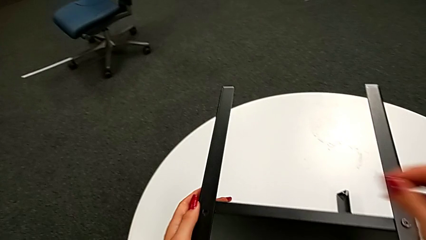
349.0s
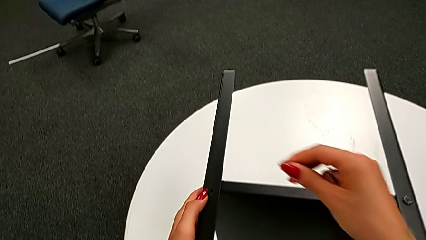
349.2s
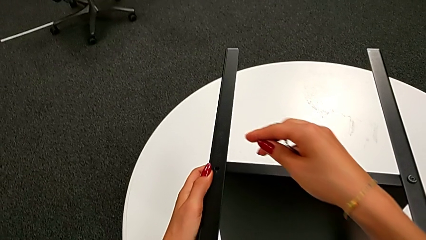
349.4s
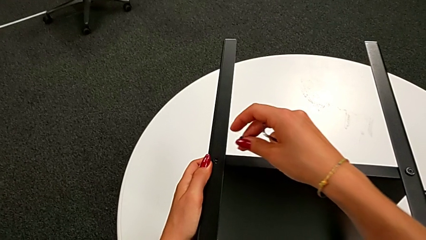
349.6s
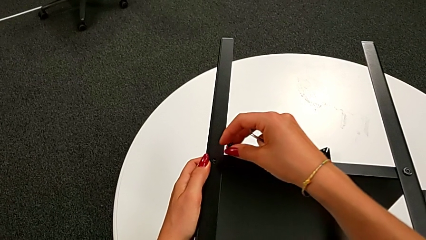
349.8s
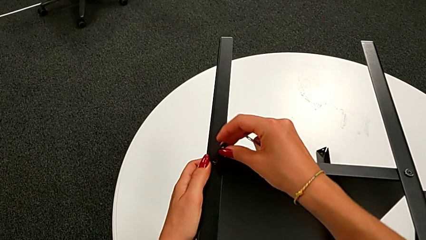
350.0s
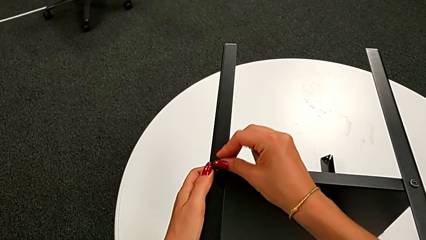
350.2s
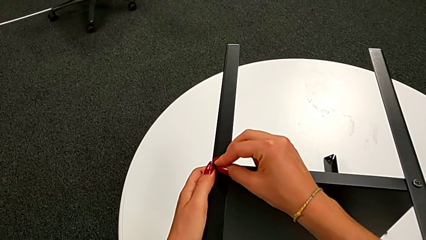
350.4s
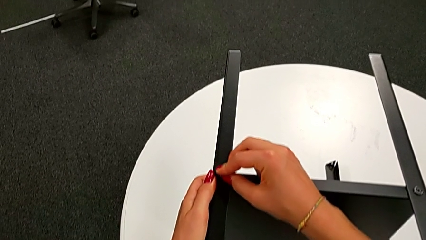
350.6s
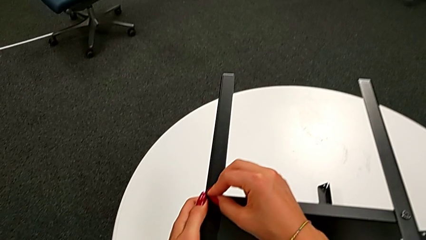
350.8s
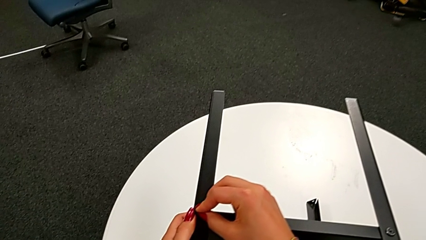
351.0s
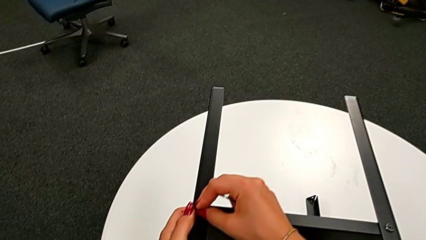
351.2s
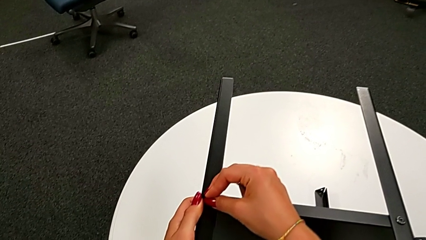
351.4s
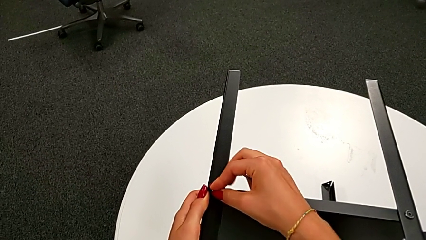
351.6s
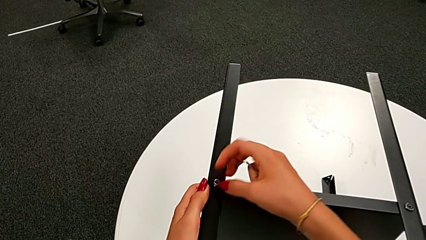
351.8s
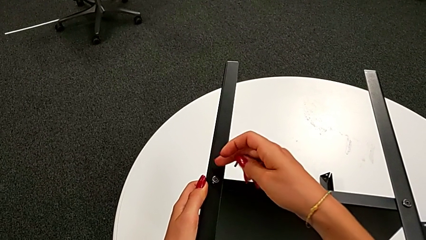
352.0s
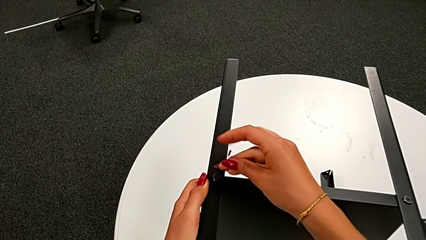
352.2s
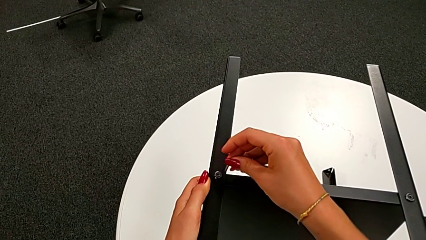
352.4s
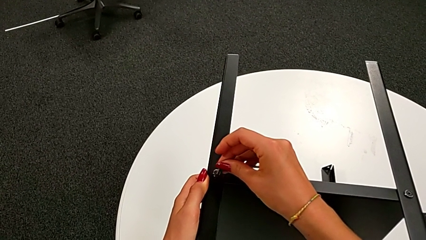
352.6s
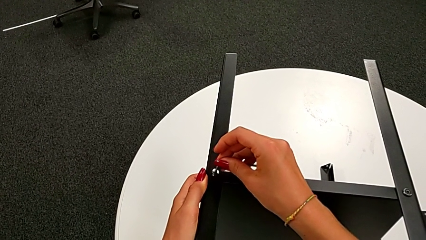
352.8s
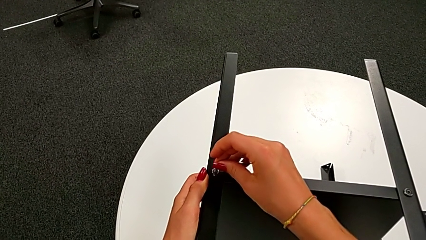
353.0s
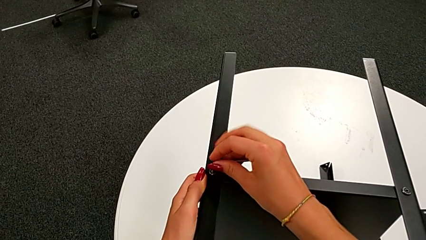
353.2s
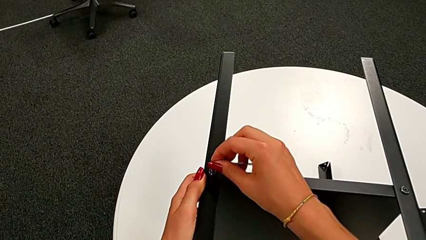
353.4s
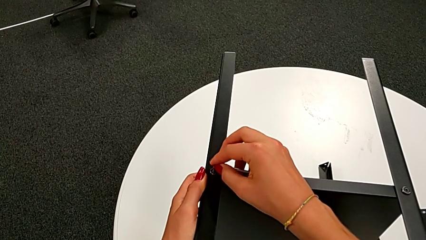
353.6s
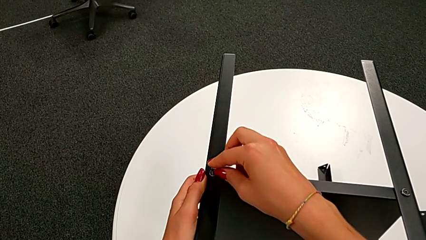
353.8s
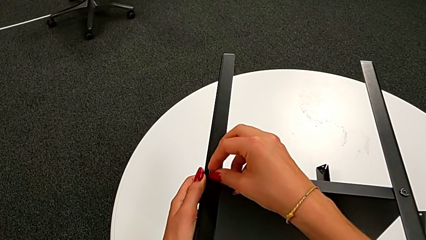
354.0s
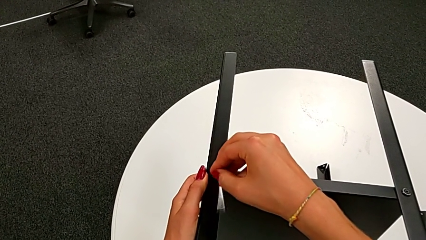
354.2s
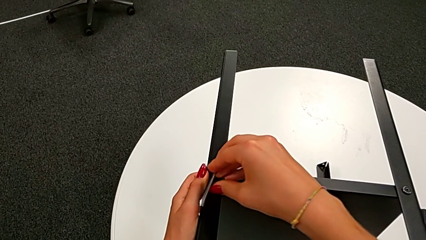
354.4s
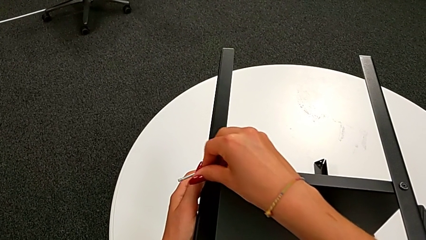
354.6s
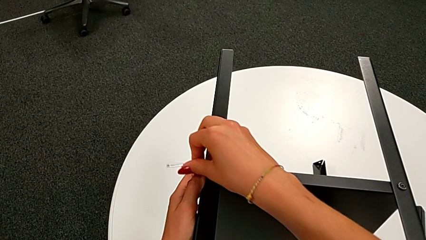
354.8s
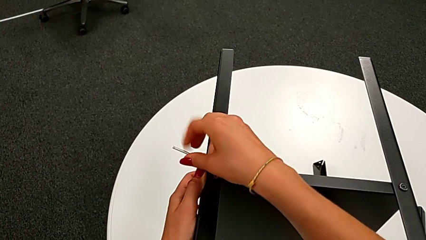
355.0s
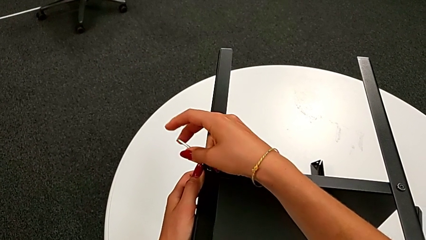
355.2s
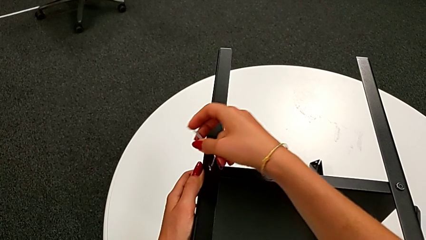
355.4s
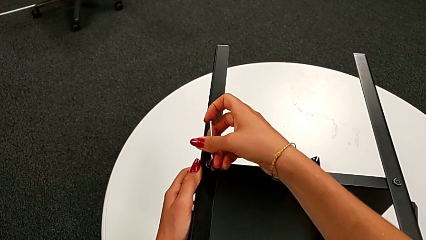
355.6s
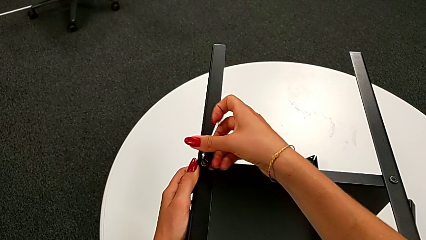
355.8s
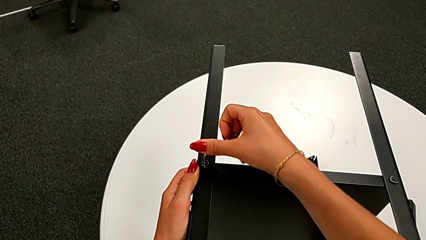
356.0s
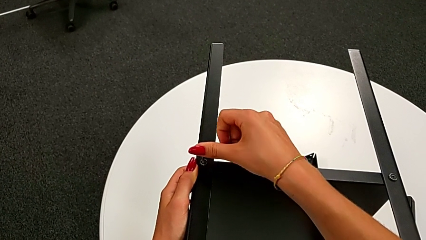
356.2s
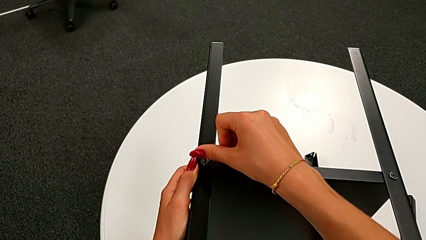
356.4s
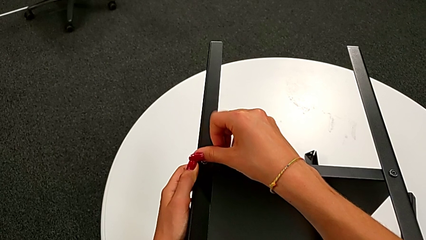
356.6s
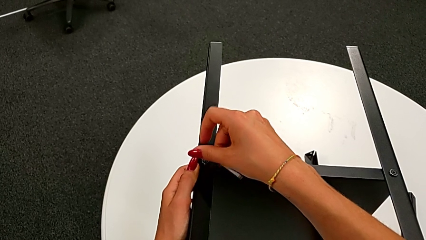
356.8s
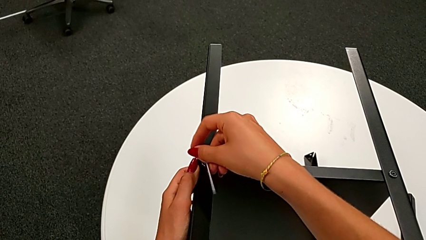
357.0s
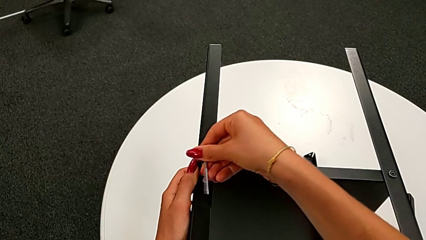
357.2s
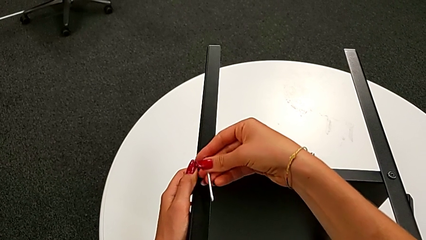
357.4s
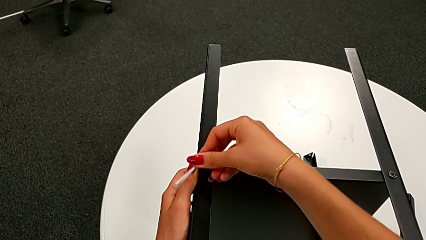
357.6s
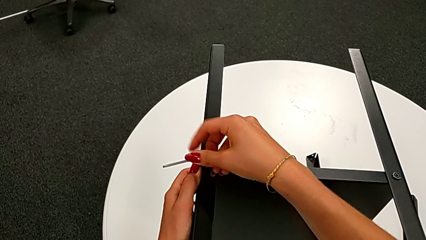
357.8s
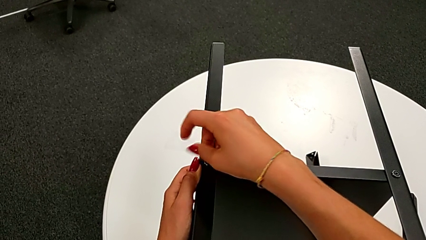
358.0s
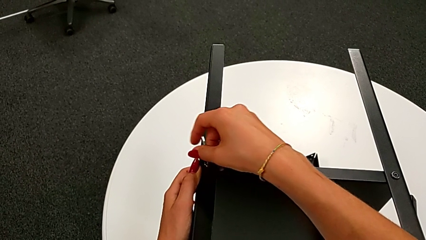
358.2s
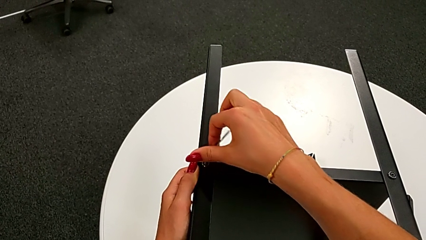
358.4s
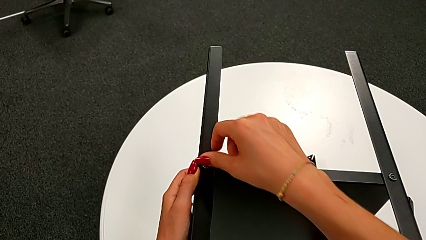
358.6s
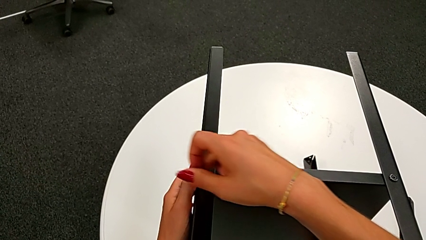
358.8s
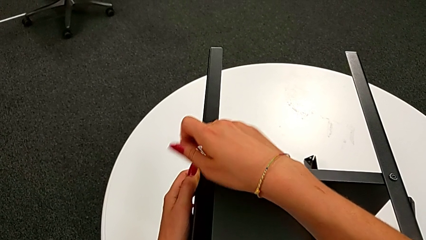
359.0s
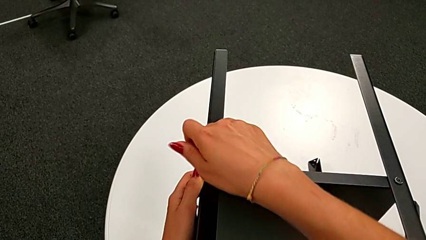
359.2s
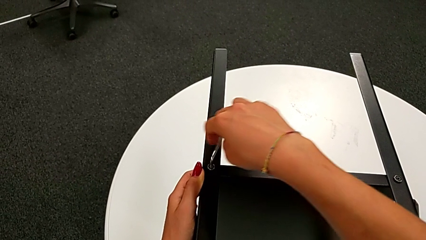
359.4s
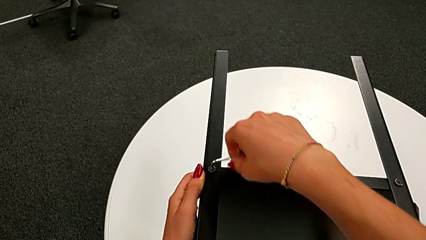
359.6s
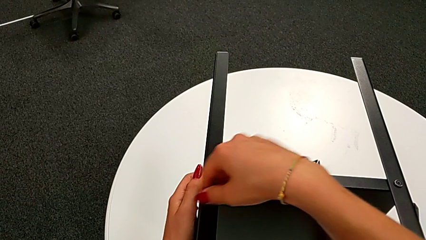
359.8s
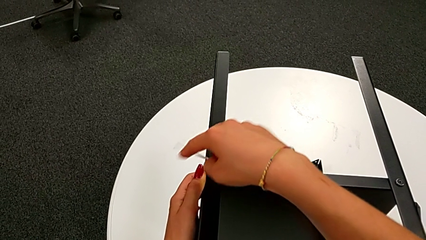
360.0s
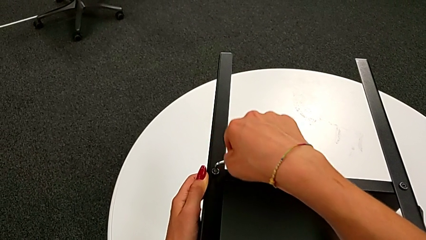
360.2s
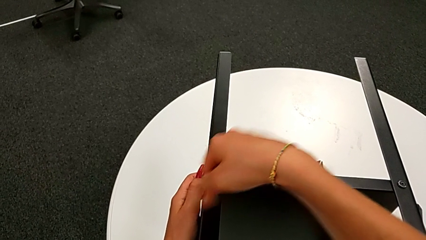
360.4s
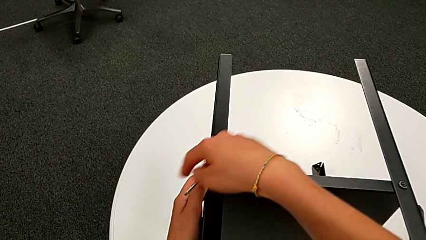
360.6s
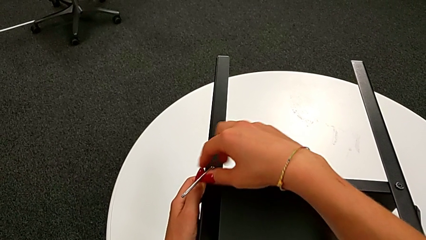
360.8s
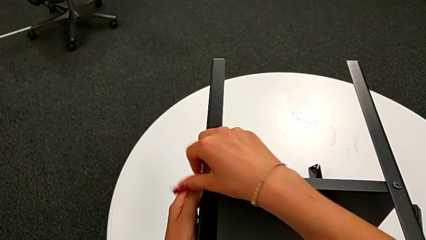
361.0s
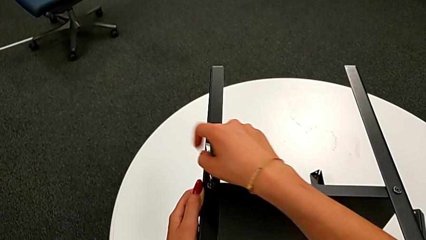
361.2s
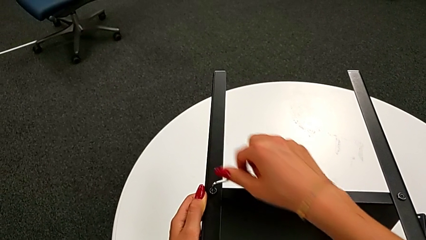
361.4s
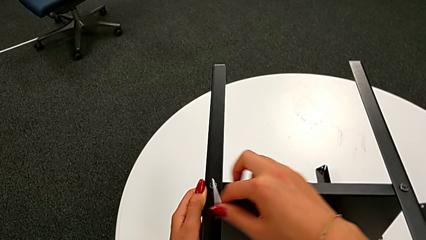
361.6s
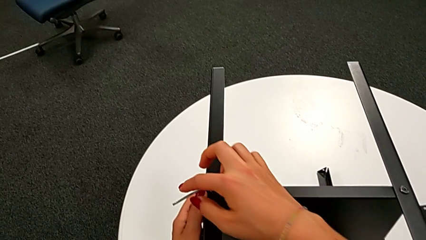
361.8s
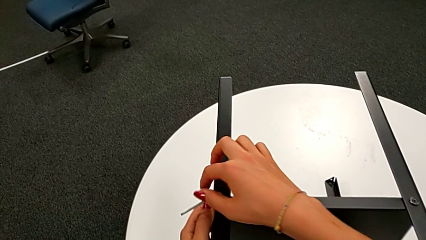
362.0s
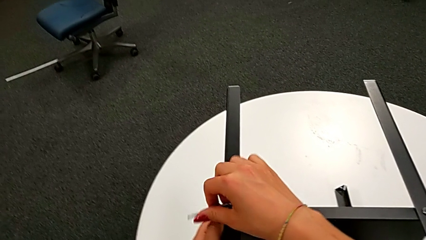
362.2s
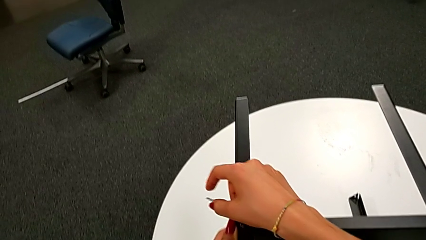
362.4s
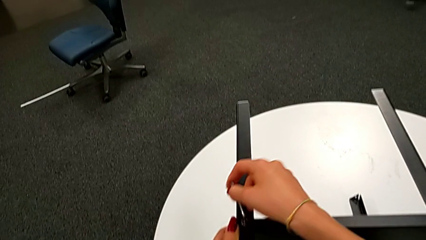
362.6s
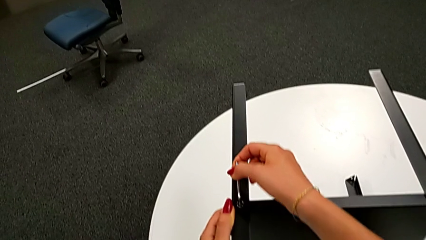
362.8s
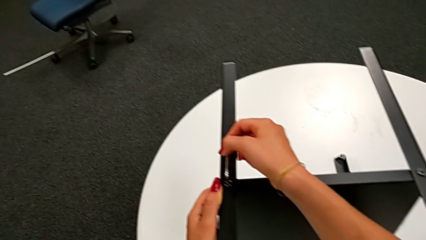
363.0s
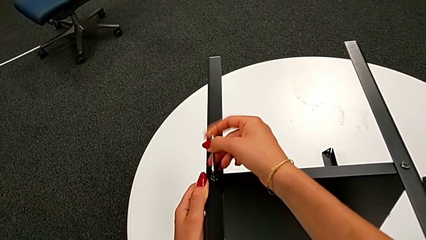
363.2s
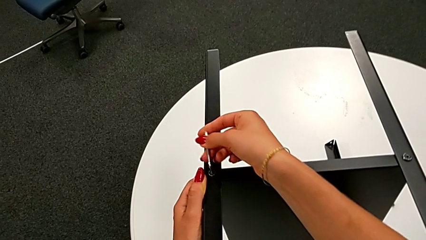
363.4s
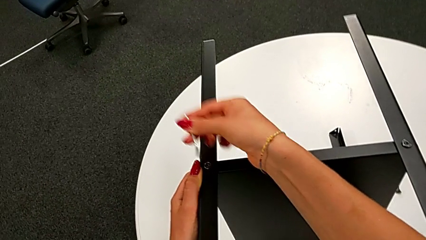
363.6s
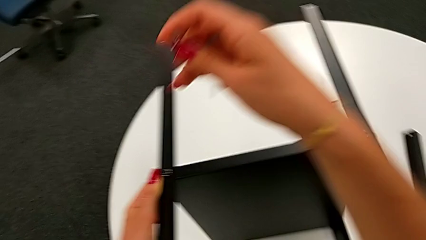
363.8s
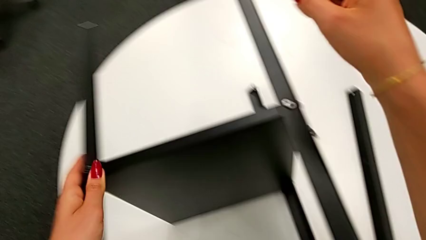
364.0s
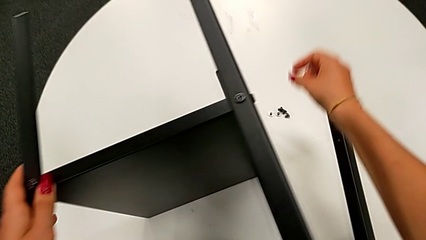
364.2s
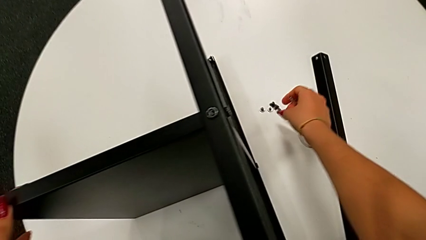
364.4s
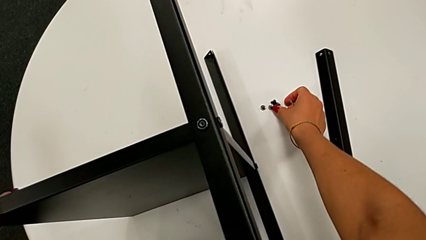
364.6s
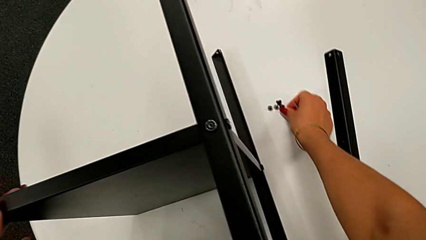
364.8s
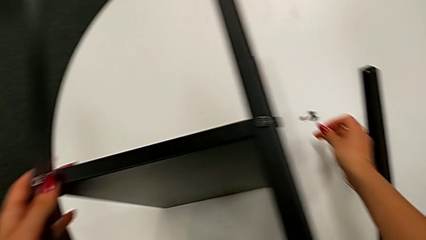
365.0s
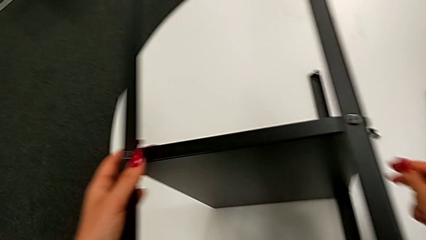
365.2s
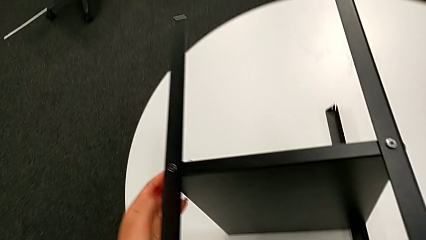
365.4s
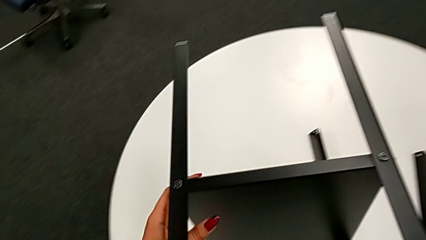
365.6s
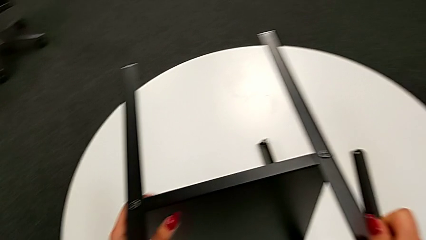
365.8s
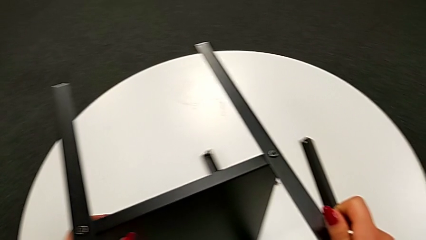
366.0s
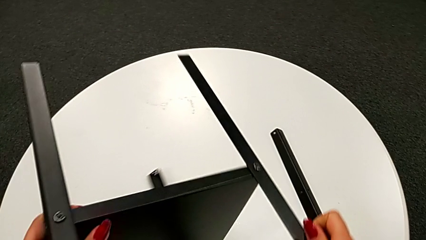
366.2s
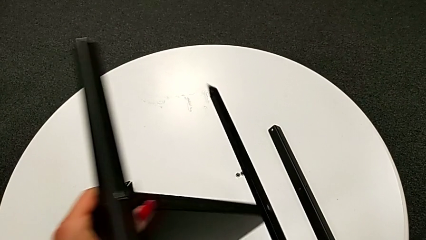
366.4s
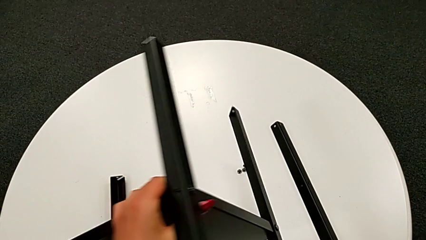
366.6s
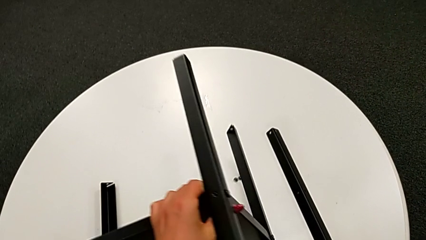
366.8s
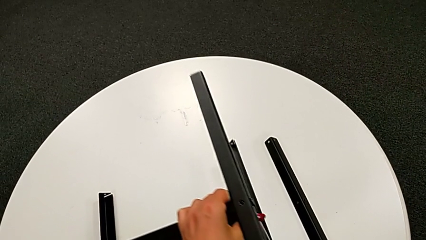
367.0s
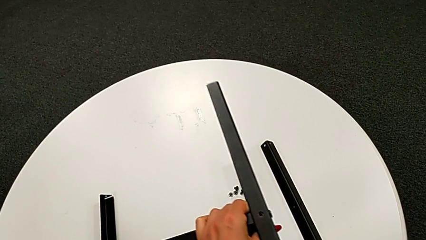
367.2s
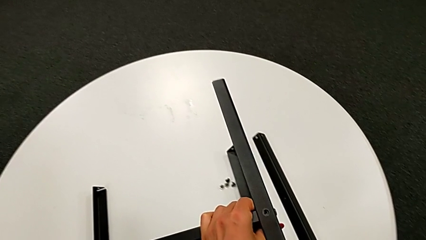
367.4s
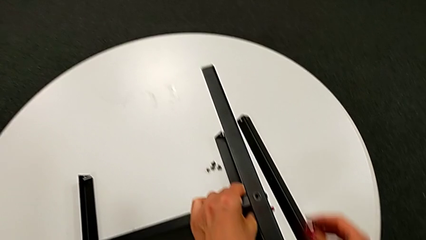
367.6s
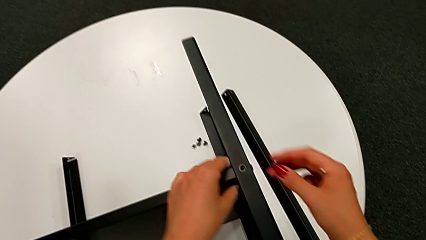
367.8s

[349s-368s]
The camera wearer is assembling the bottom tray. They insert the twelfth hex socket head, insert the Allen wrench, screw the twelfth hex socket head, withdraw the Allen wrench, grab the thirteenth hex socket head and rotate the tray.
